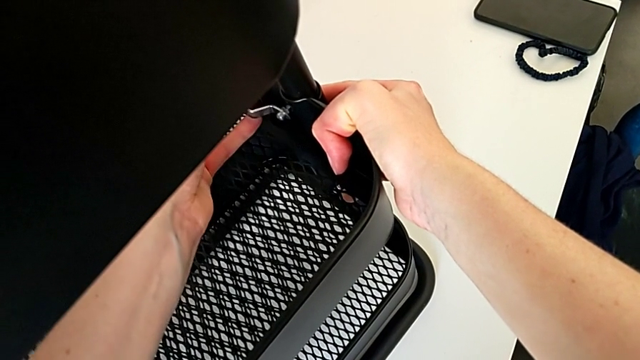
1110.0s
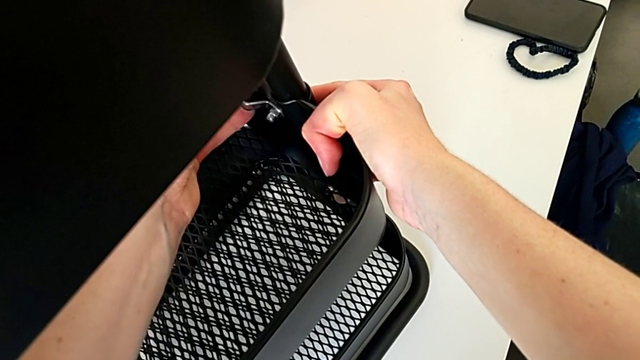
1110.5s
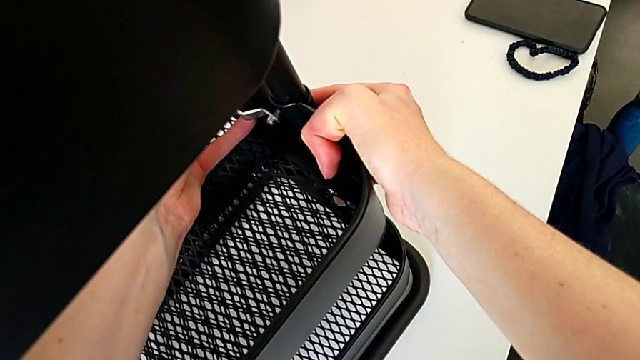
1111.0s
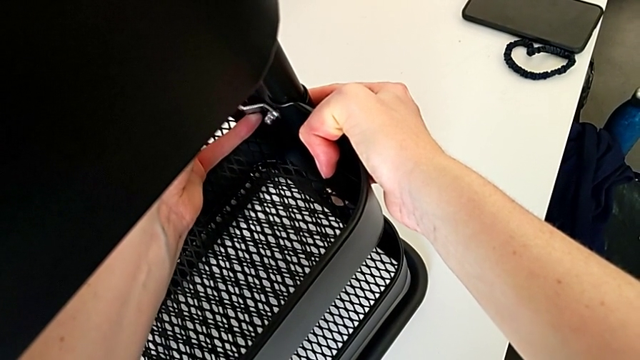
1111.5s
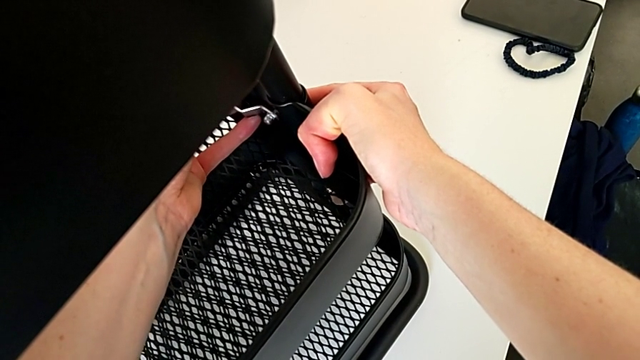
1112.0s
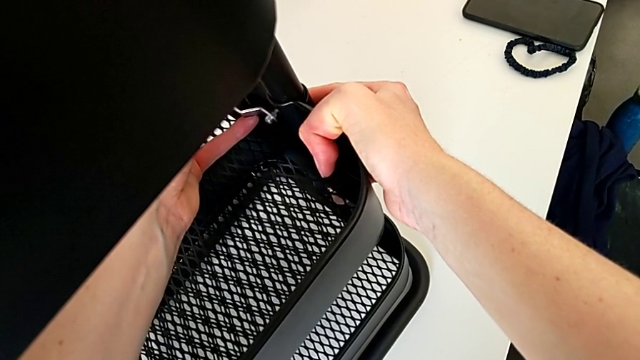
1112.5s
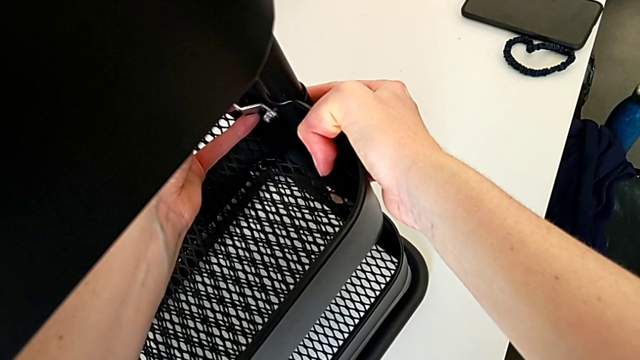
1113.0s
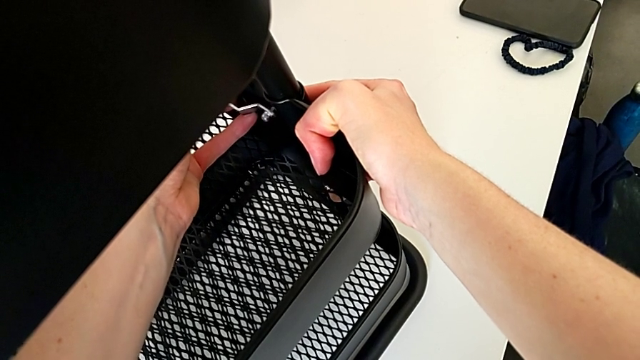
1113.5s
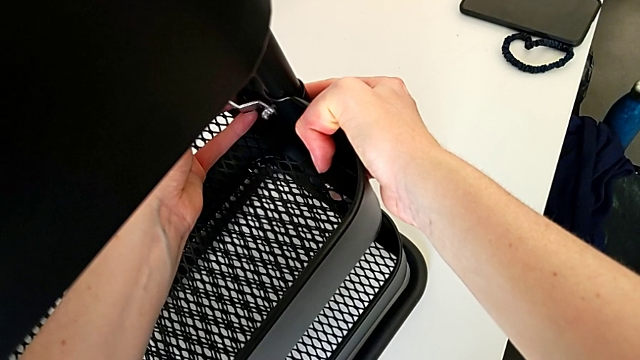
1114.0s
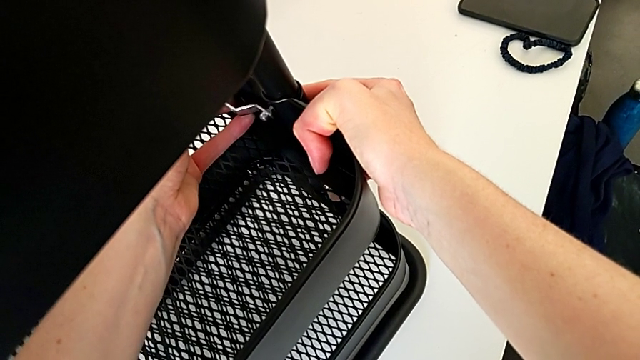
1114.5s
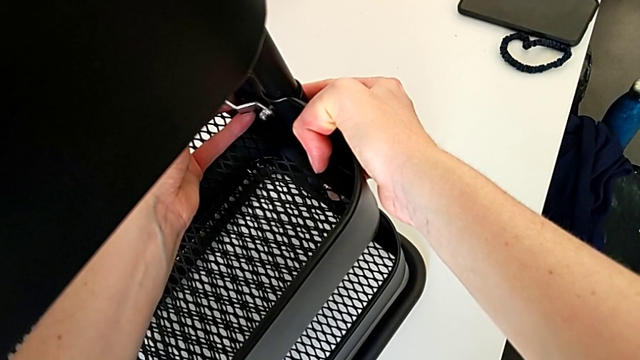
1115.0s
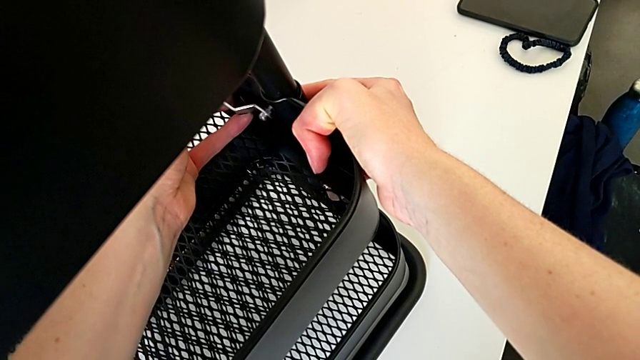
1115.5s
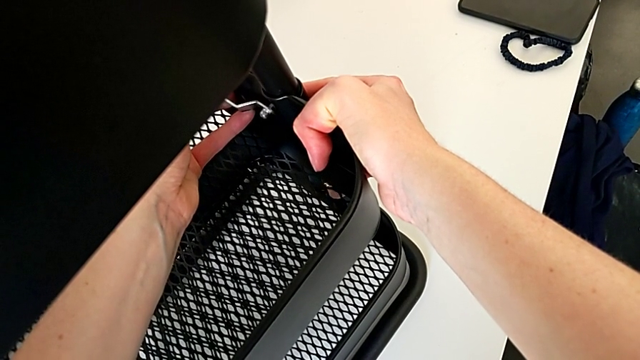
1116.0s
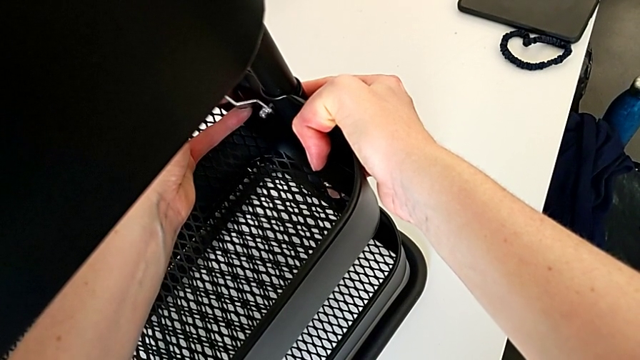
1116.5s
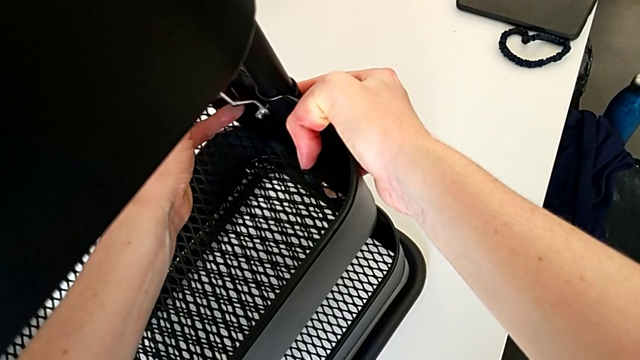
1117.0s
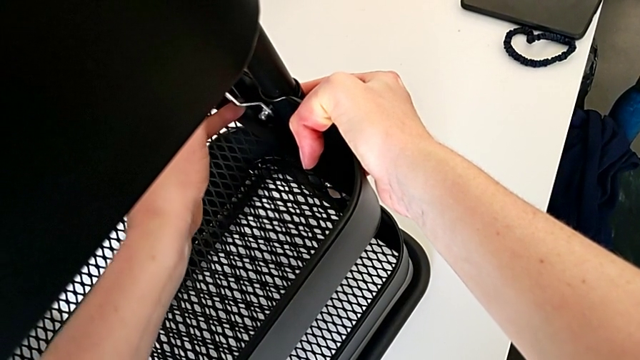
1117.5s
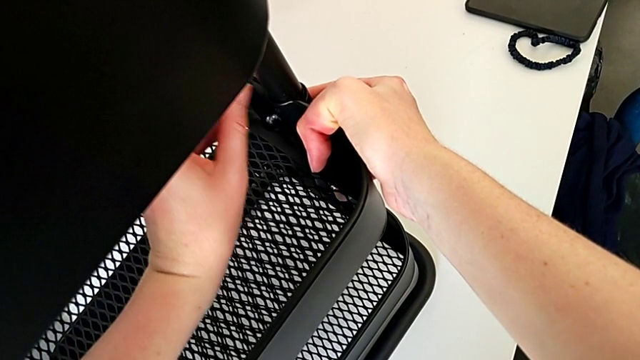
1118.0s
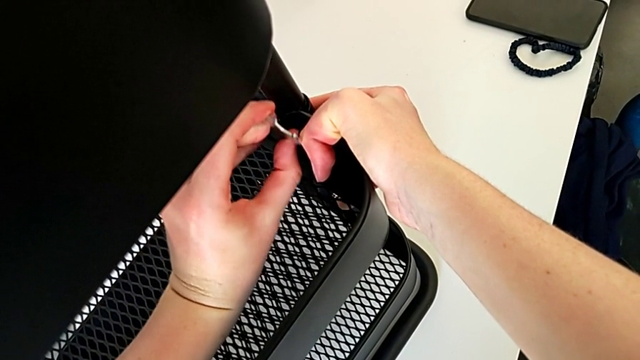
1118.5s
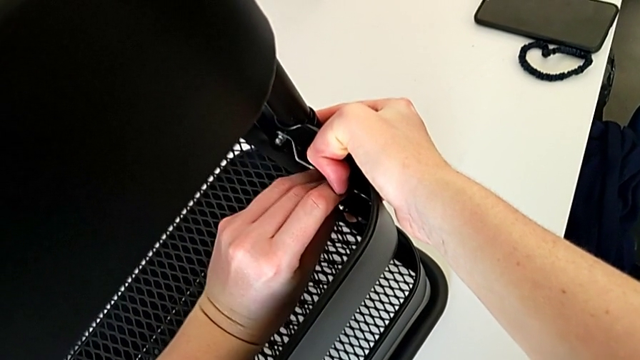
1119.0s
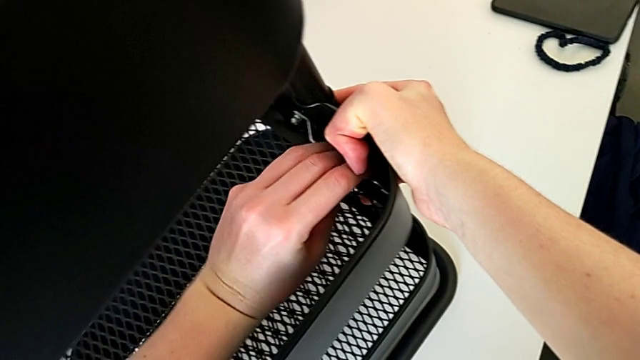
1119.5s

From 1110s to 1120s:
The camera wearer is screwing the third bracket into place. They align the hexagonal wrench and screw the hexagon cap nut.

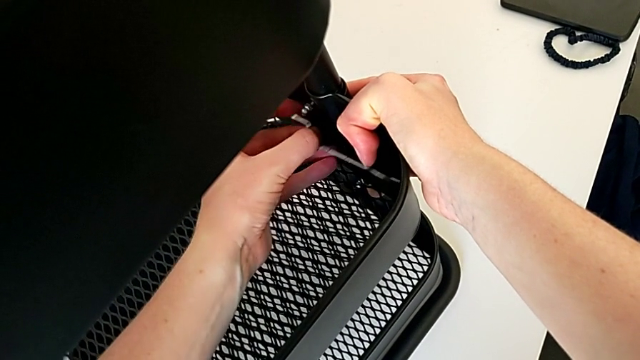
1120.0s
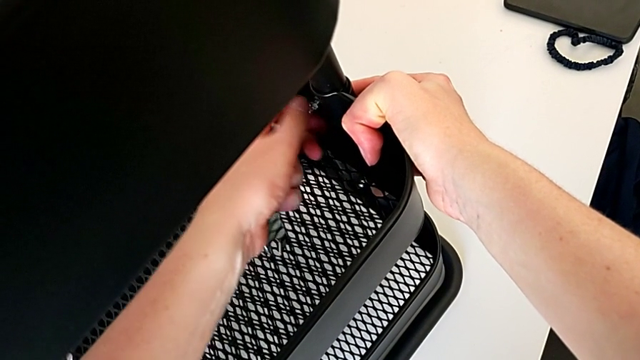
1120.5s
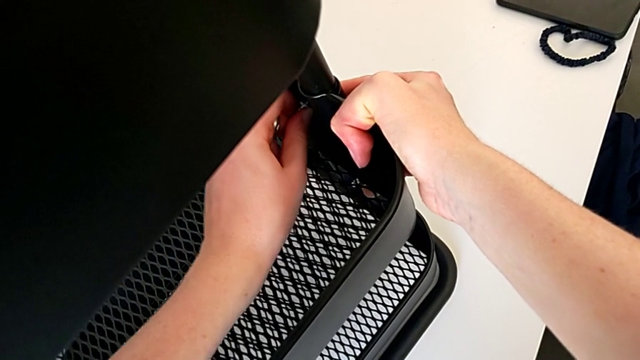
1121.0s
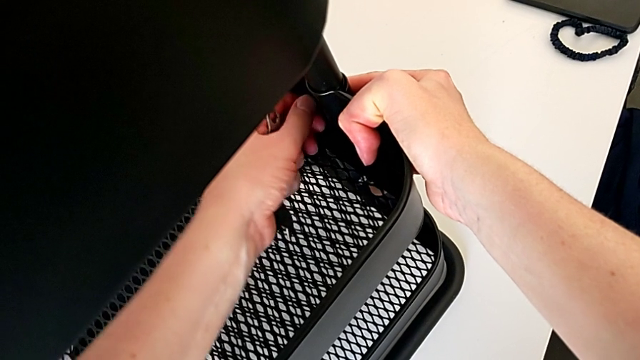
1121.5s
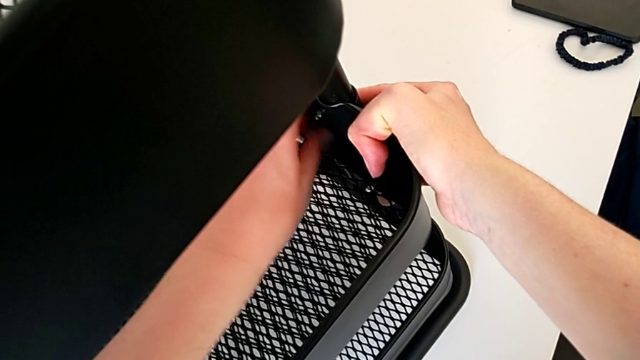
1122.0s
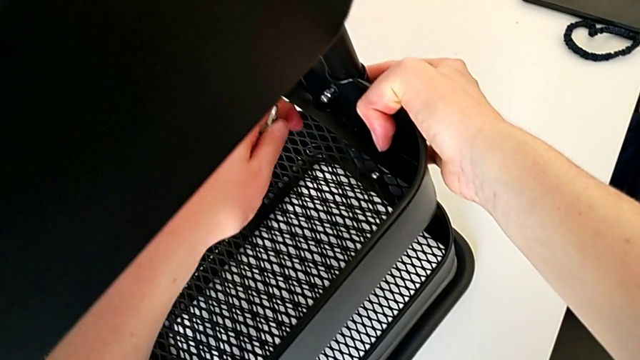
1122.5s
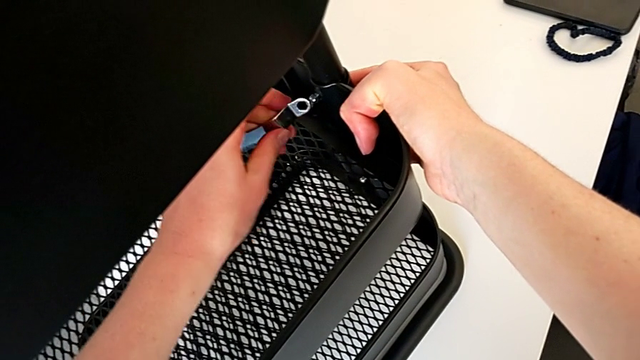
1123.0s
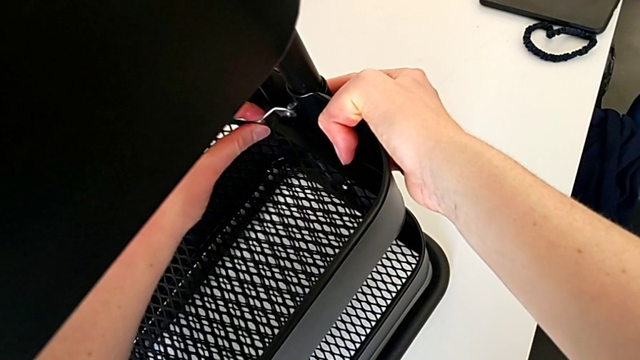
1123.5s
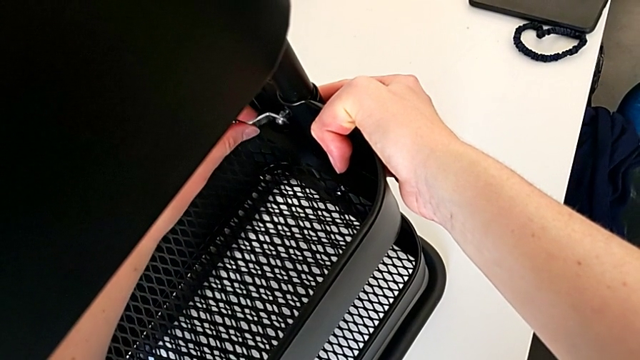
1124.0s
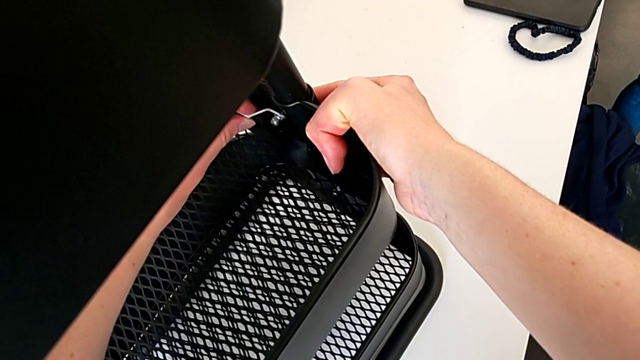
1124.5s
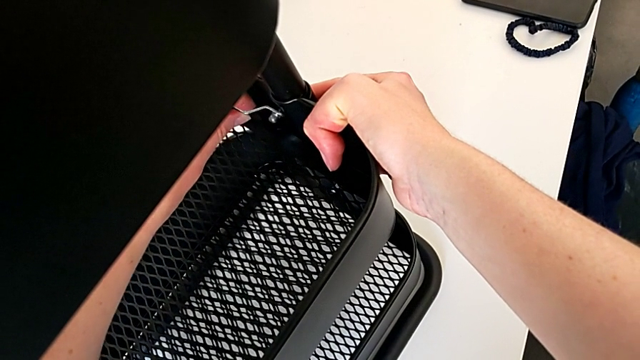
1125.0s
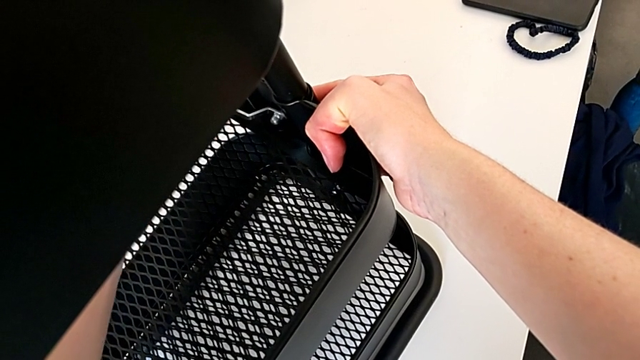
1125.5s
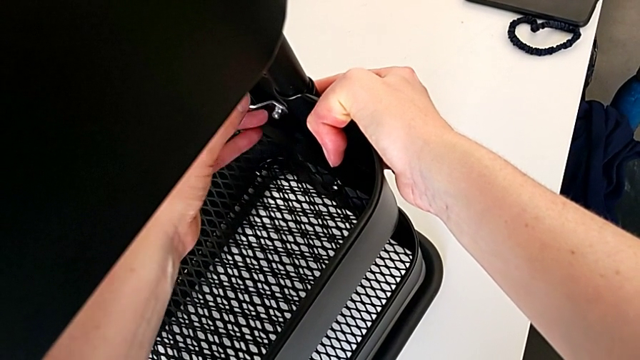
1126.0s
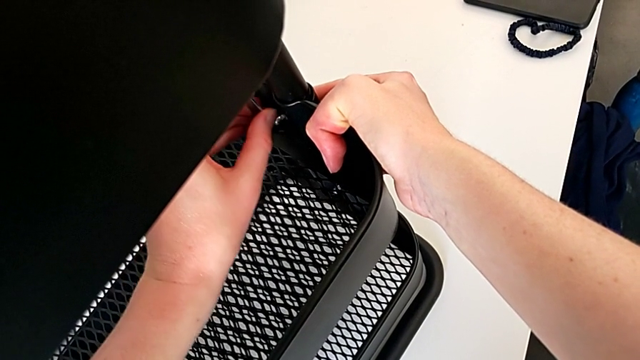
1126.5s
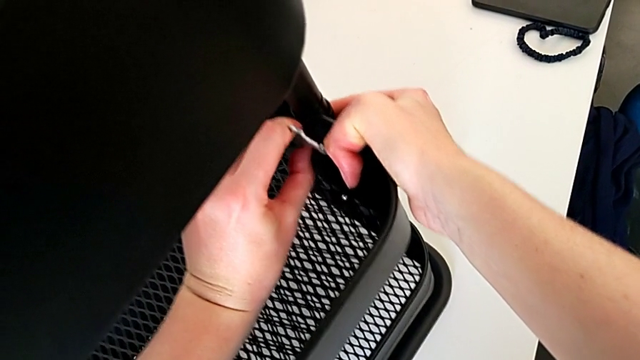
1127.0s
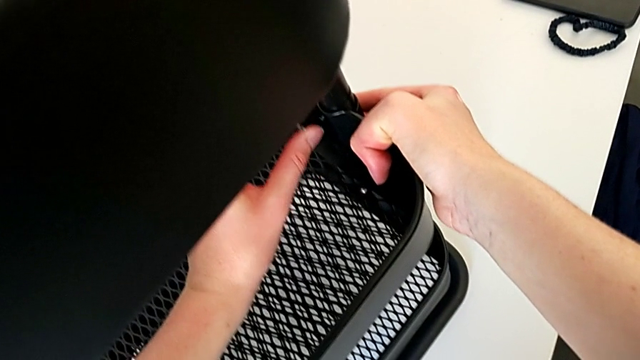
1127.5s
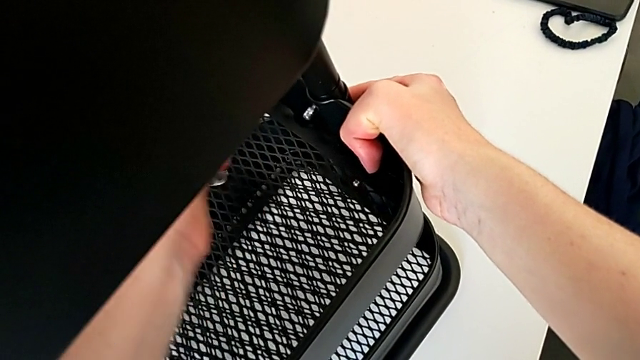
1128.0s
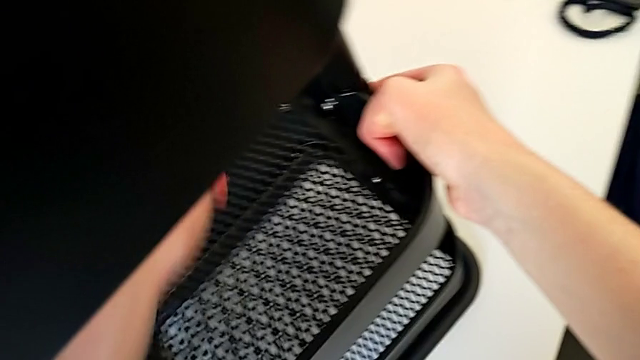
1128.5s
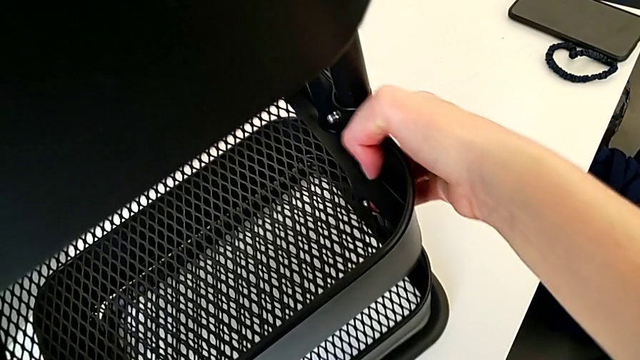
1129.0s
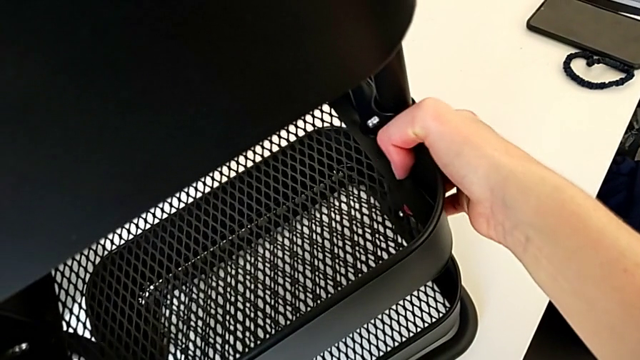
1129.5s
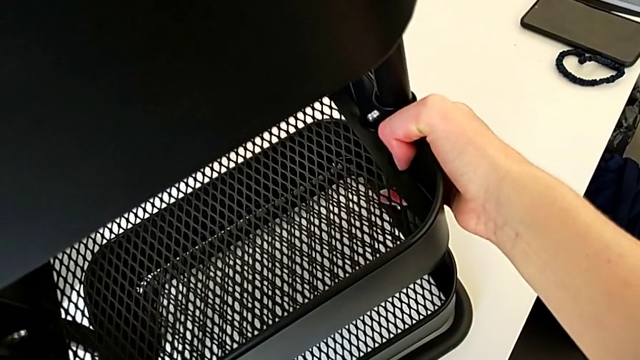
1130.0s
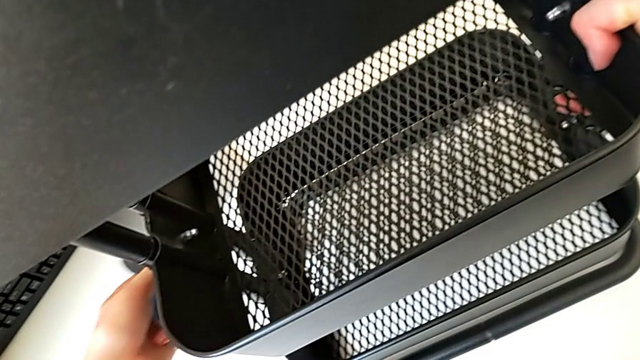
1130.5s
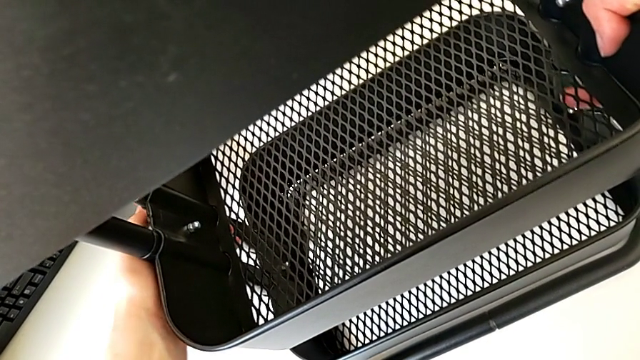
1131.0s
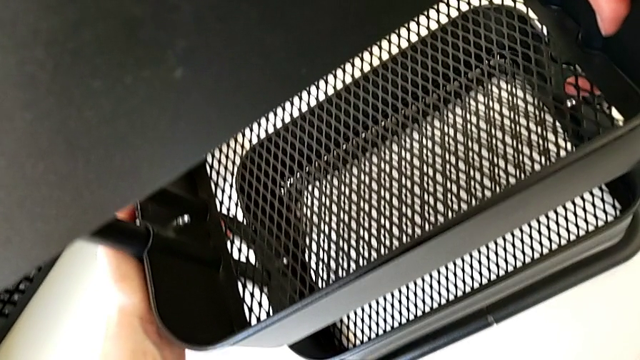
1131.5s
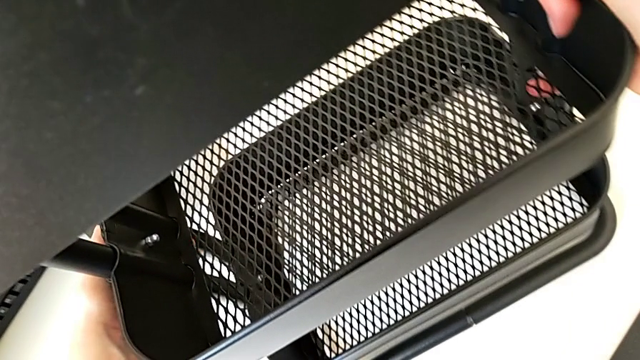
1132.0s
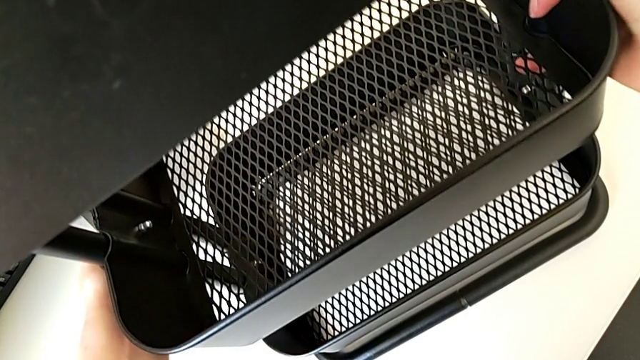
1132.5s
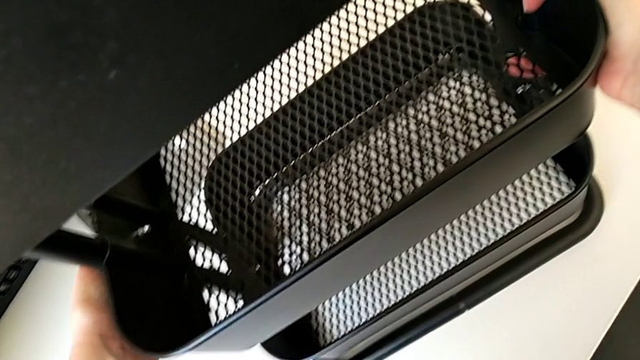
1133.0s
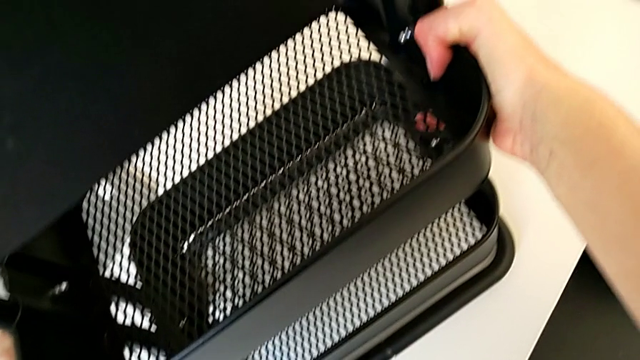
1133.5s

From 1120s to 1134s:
The camera wearer is screwing the third bracket into place. They withdraw the hexagonal wrench, screw the hexagon cap nut, insert the hexagonal wrench, align it, screw the hexagon cap nut, withdraw the hexagonal wrench and begin to grab the grid tray.
